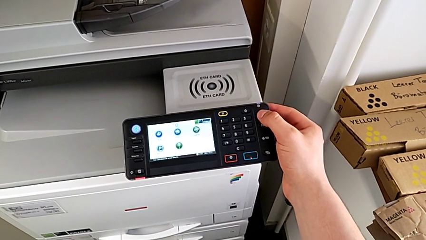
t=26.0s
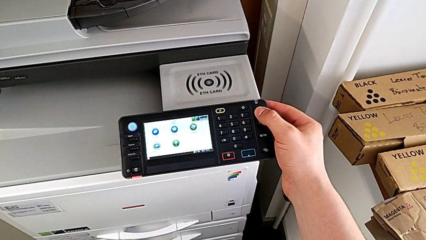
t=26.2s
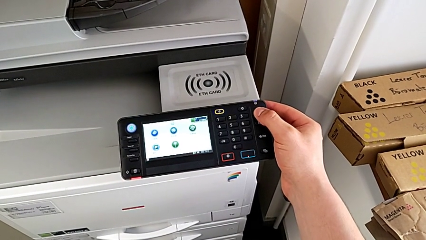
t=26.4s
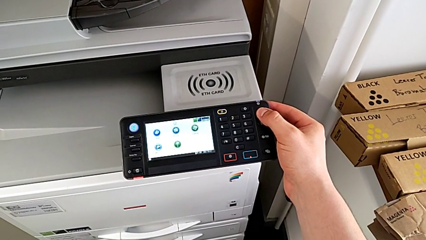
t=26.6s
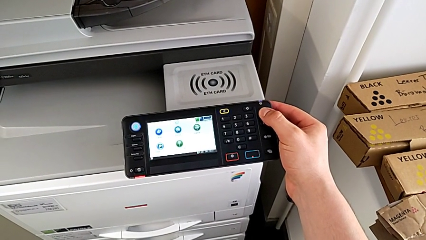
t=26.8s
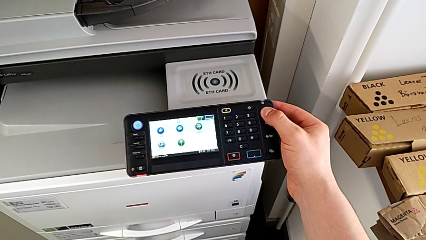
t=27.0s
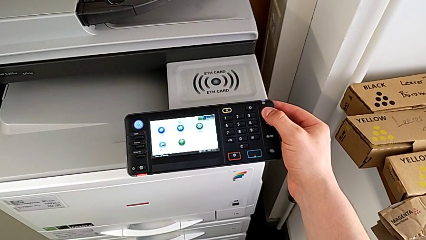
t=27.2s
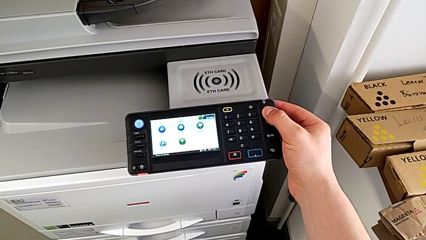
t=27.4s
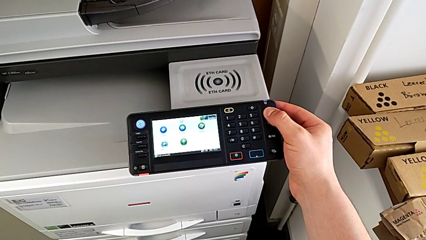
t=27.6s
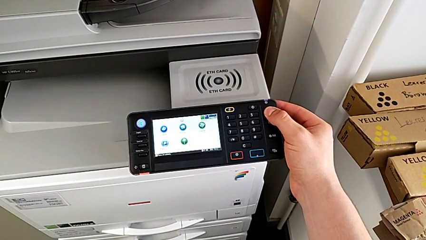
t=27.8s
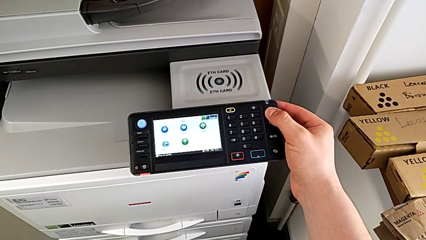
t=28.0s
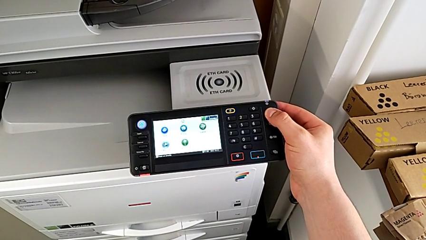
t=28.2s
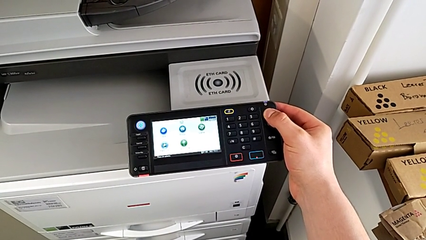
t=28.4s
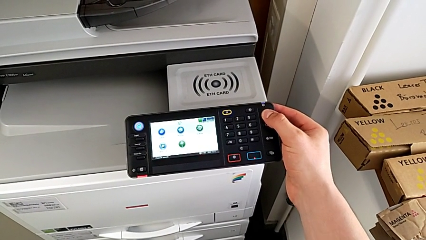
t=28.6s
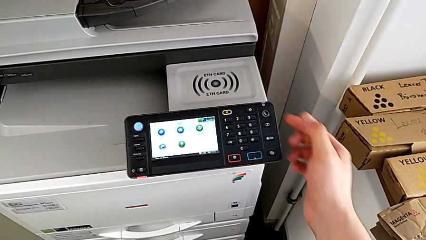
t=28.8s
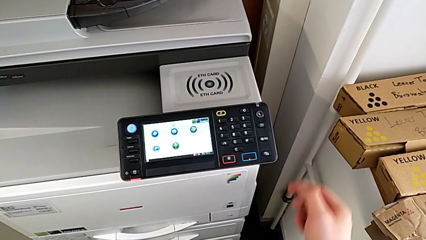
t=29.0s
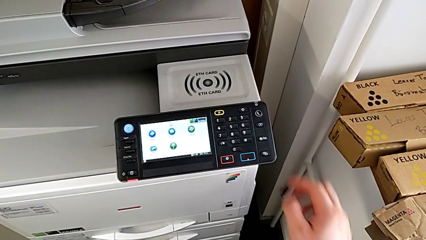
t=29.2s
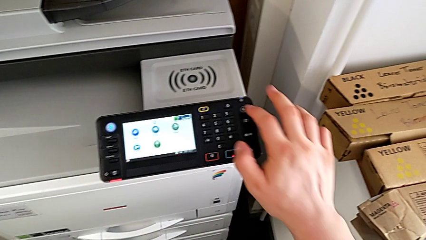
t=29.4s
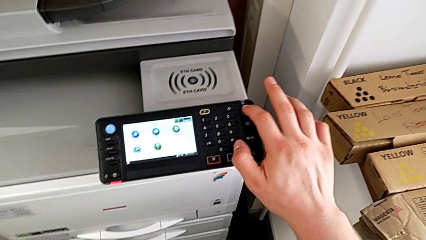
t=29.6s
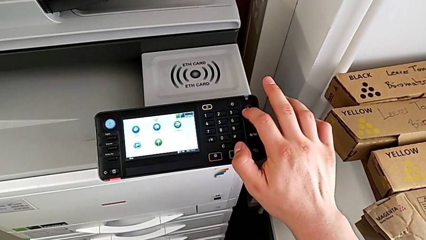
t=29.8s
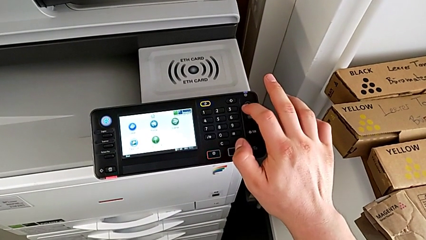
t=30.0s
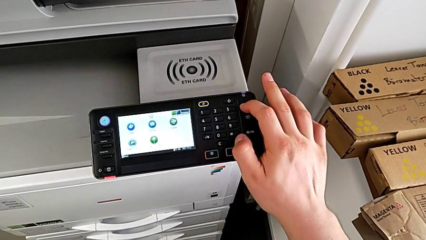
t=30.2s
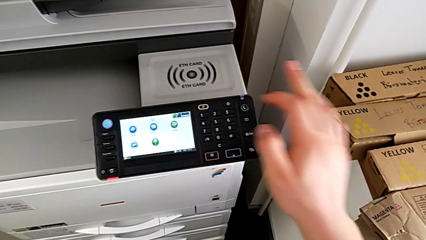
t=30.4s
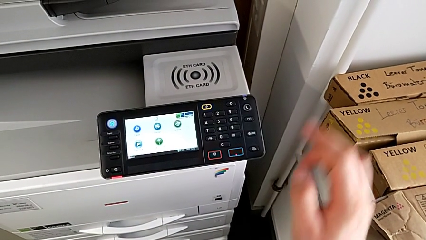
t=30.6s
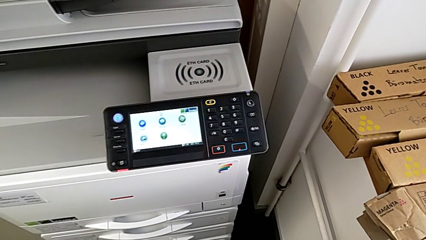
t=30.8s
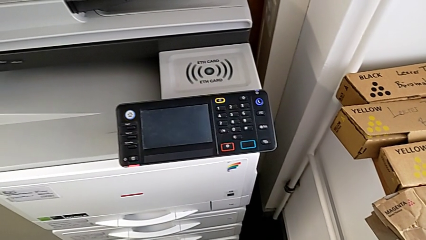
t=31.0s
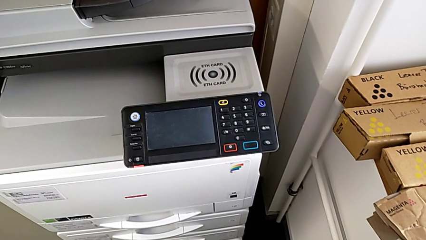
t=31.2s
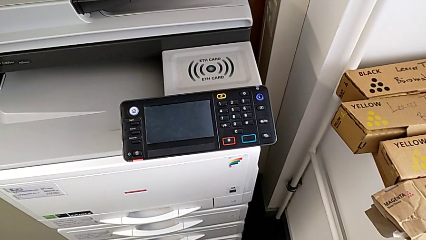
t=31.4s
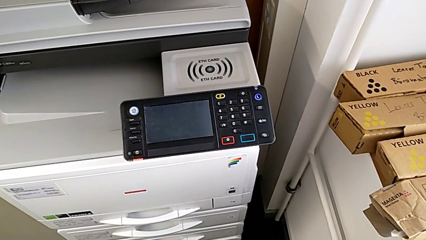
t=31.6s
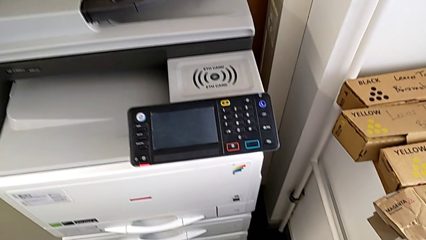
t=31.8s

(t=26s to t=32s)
The camera wearer turns off the printer. They hold the blue button and press the rectangular touch screen.

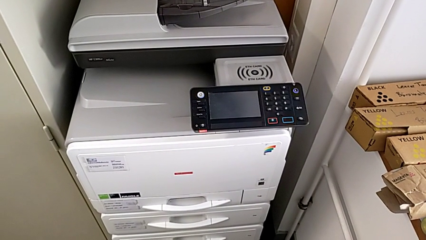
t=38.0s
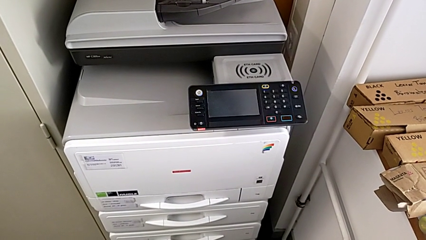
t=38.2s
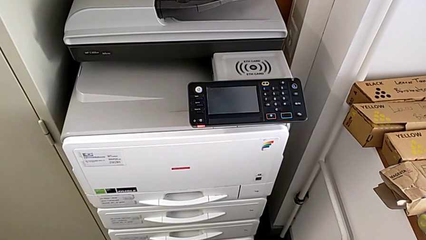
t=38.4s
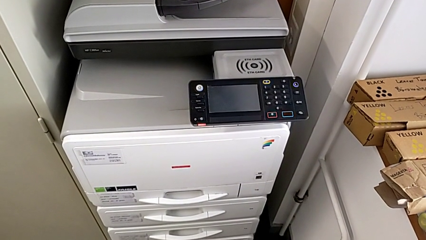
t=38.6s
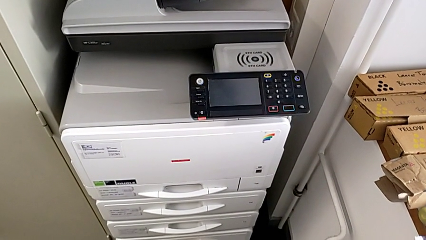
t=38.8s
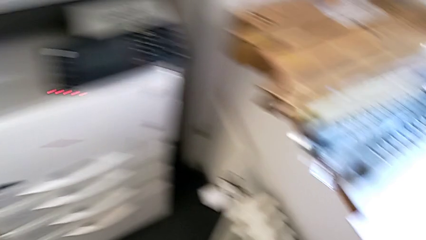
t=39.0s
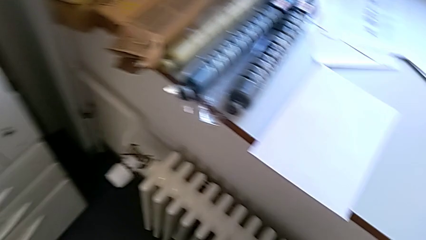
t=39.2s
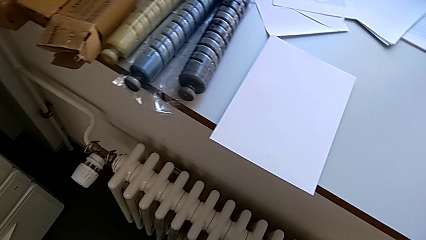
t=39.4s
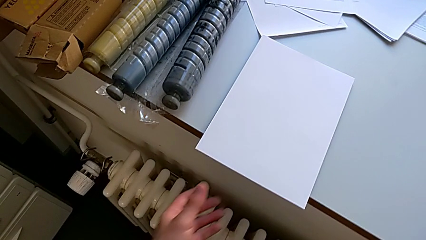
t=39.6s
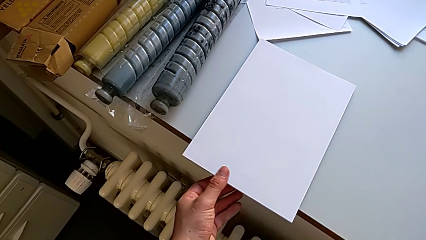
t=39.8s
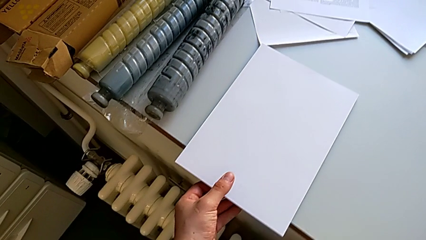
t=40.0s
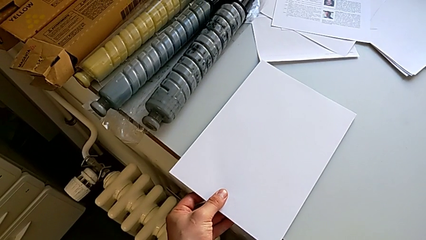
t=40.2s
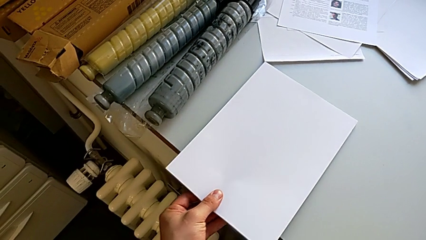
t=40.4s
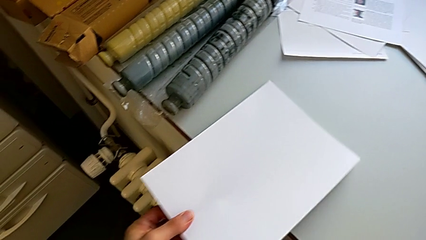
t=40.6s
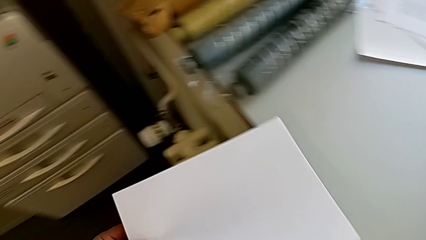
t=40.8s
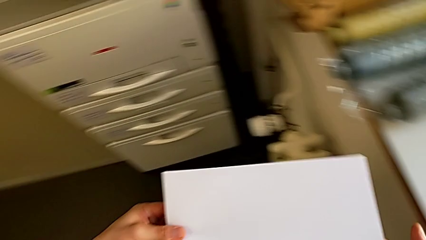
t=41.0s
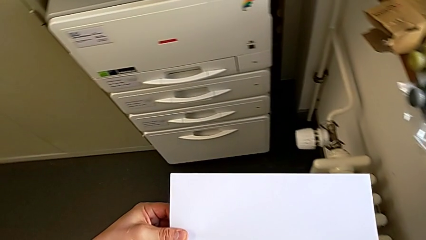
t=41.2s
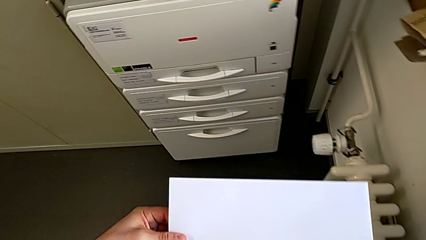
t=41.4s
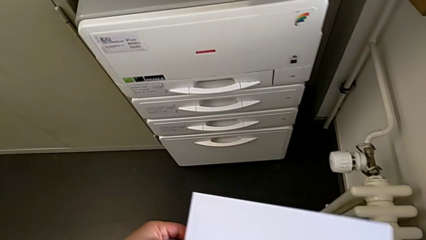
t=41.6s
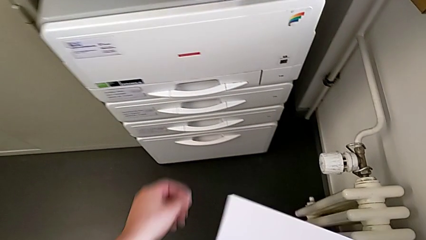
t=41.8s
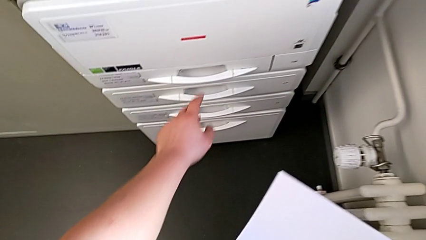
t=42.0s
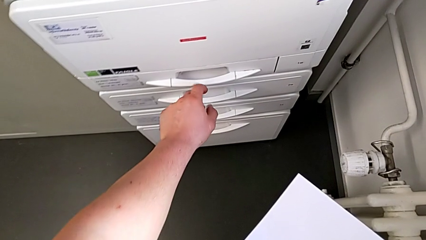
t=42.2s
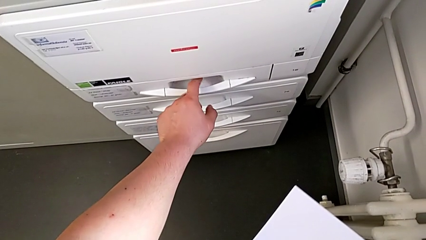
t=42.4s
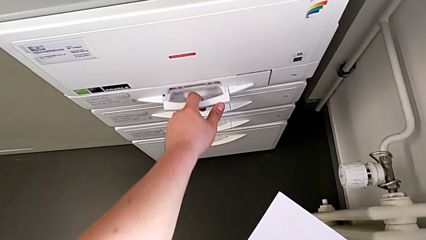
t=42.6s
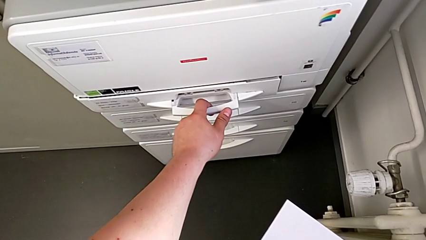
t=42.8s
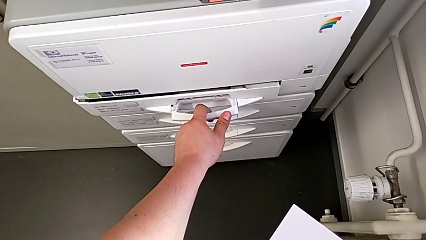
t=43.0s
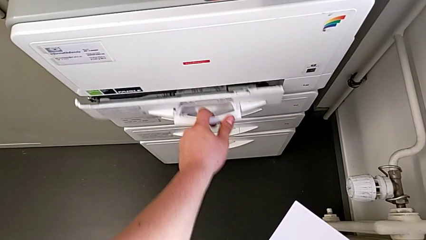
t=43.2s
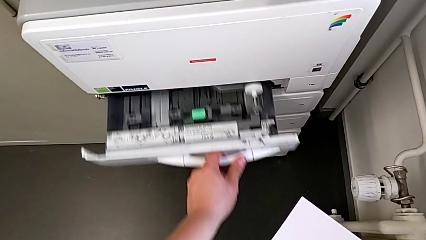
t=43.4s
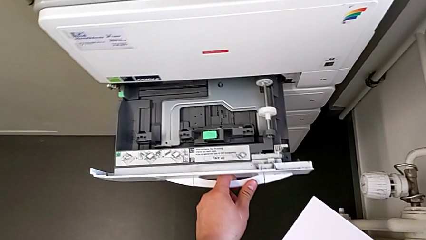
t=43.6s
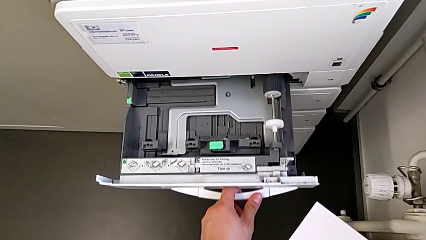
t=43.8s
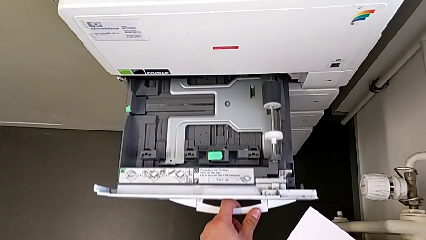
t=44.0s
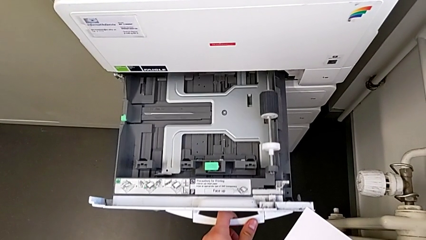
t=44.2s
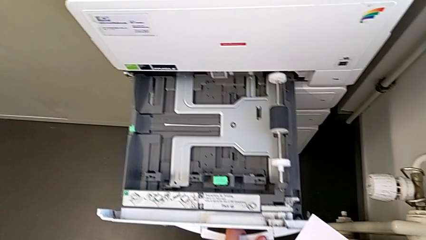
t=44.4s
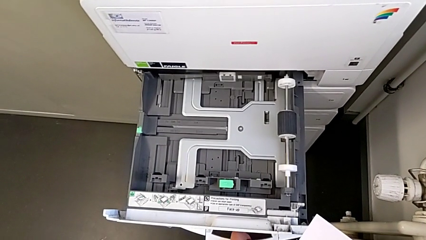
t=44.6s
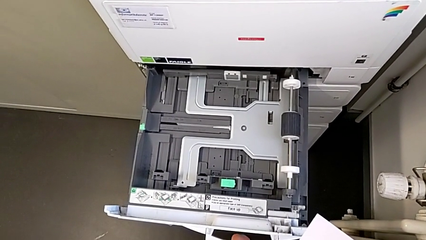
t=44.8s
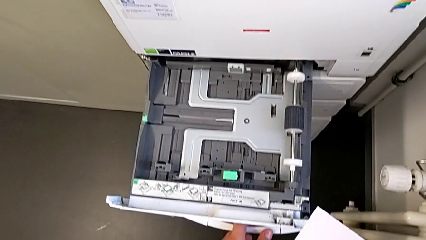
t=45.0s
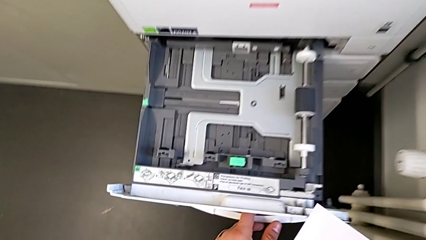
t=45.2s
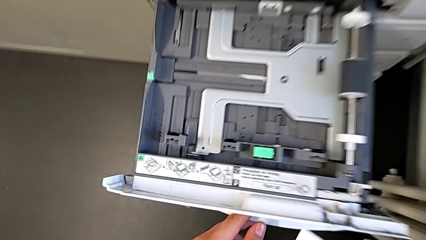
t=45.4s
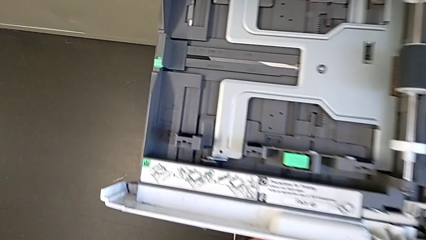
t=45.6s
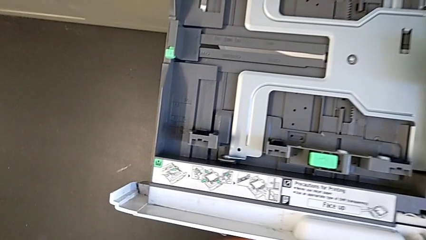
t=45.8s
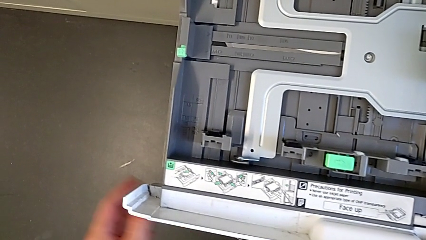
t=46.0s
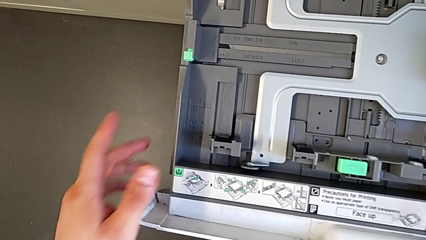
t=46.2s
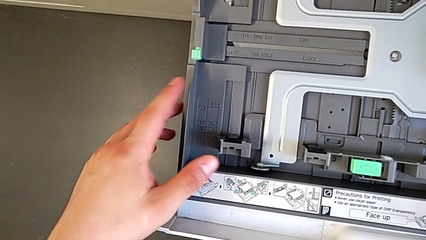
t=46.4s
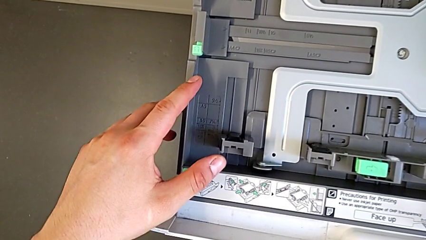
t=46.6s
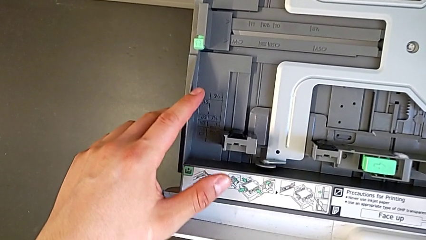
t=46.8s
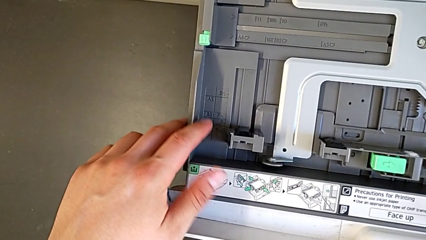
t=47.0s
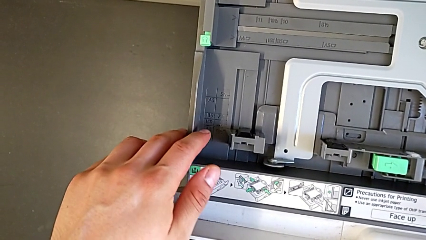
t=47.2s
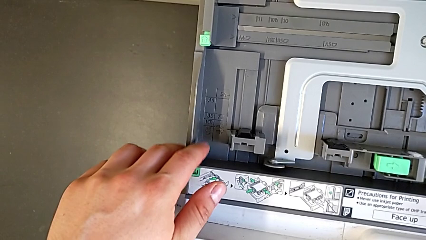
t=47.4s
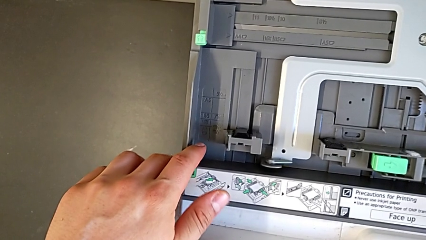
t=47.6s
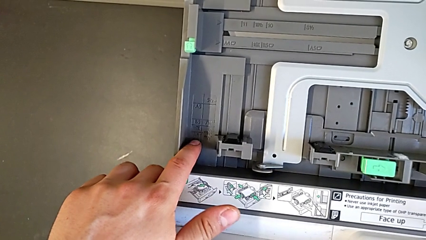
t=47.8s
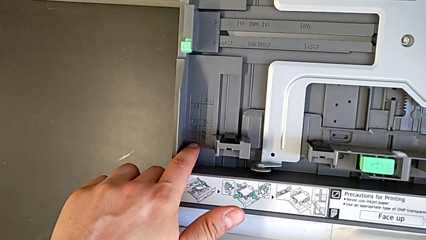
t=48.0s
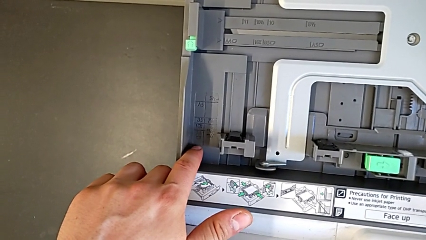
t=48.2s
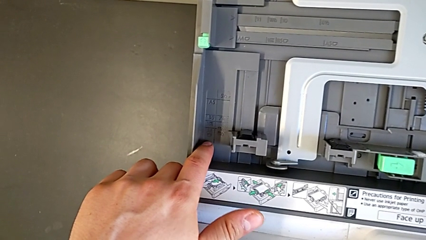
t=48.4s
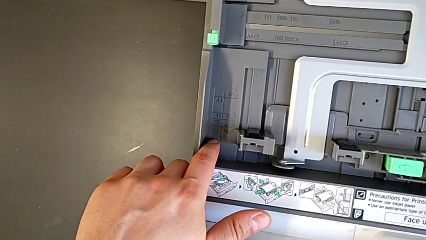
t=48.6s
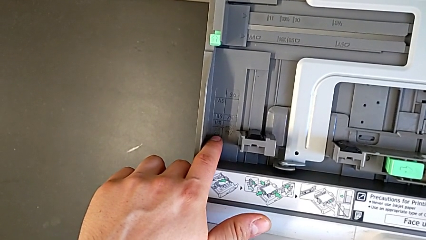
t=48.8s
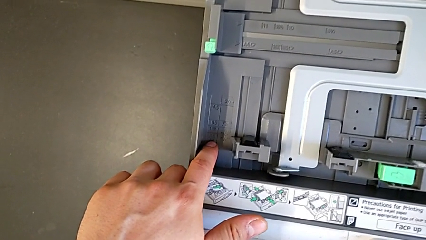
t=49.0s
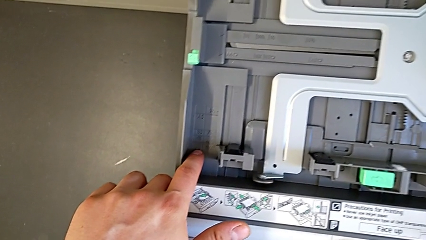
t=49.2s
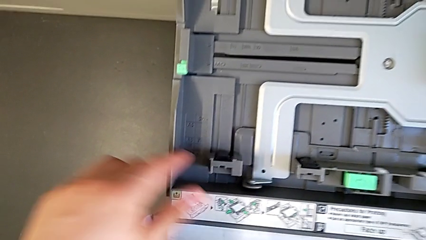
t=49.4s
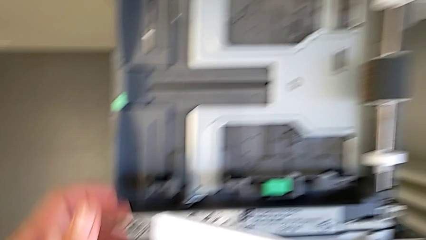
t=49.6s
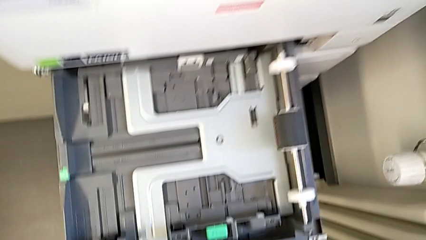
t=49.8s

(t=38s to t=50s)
The camera wearer is loading the paper stack into the first tray. They approach the white paper stack, grab it twice, pull the first paper tray and inspect the top paper tray.
